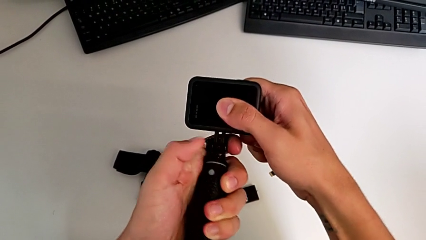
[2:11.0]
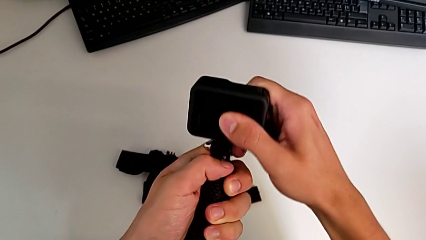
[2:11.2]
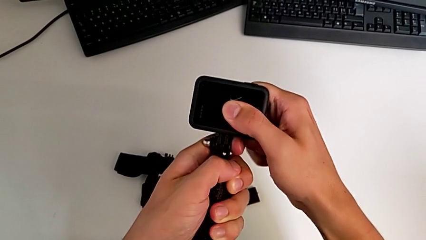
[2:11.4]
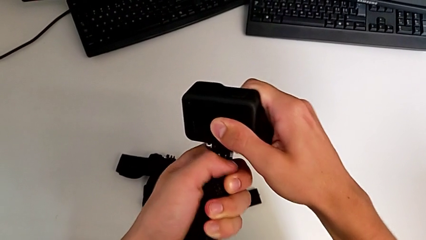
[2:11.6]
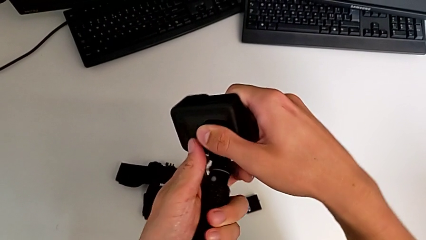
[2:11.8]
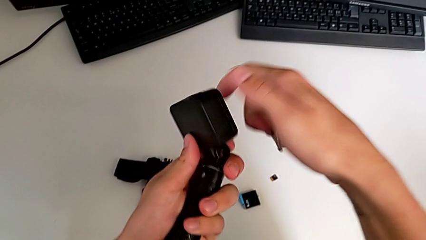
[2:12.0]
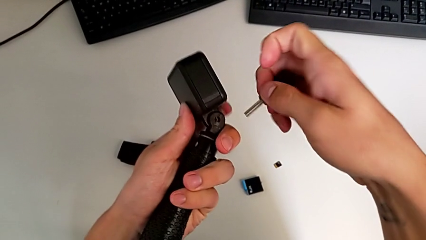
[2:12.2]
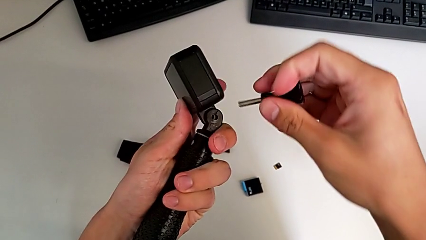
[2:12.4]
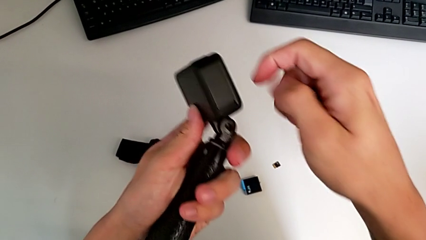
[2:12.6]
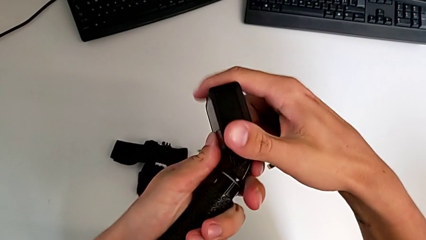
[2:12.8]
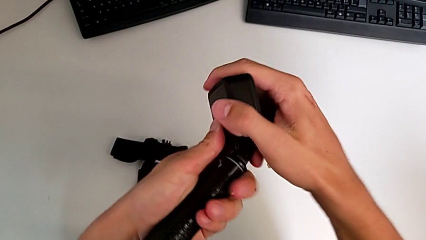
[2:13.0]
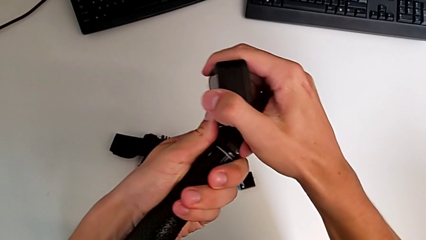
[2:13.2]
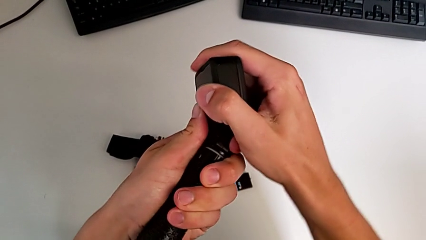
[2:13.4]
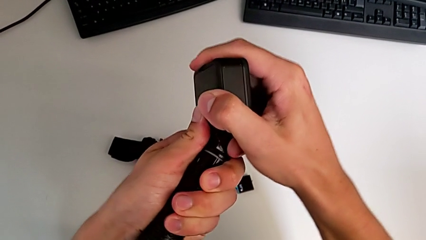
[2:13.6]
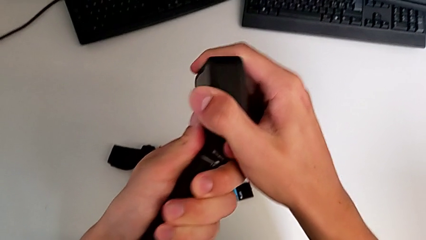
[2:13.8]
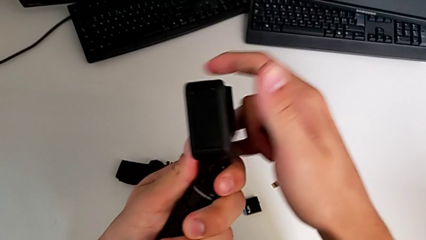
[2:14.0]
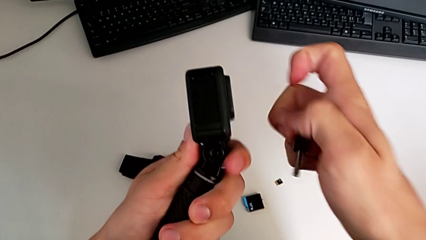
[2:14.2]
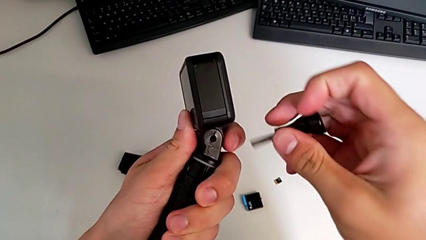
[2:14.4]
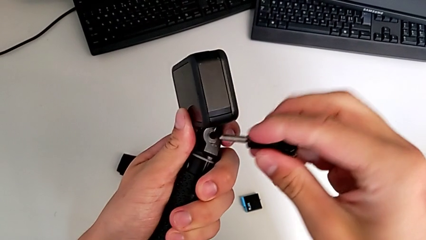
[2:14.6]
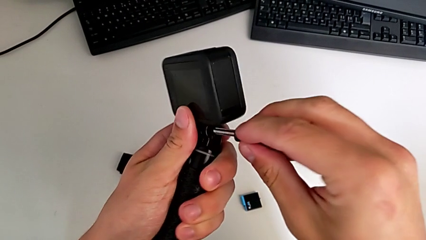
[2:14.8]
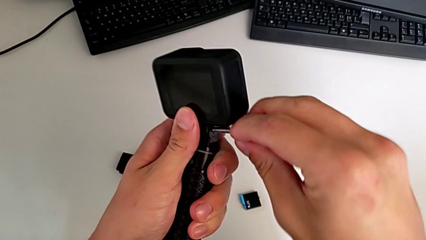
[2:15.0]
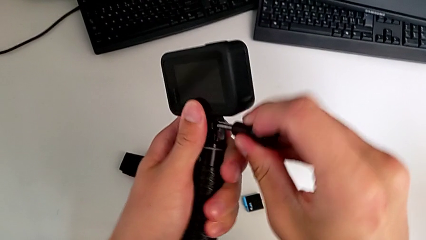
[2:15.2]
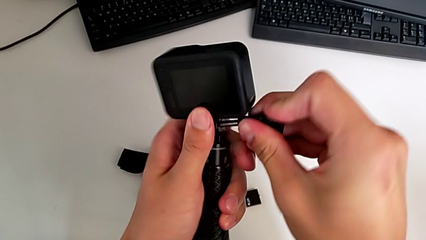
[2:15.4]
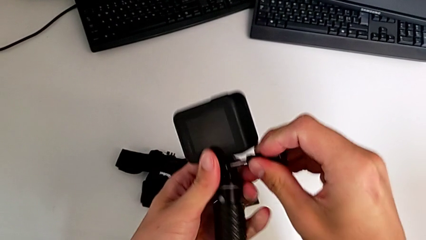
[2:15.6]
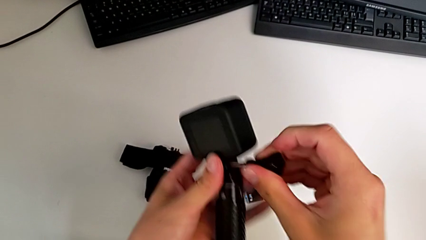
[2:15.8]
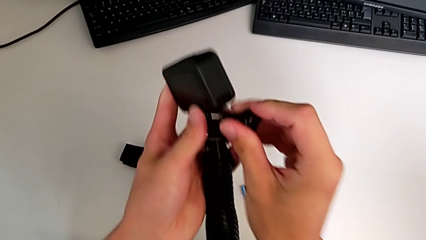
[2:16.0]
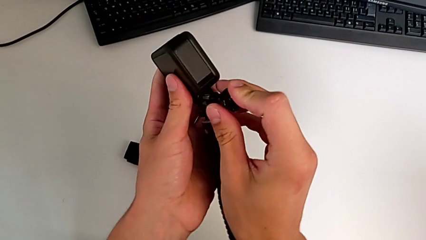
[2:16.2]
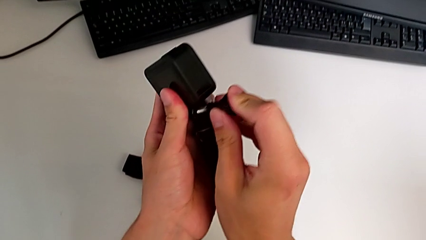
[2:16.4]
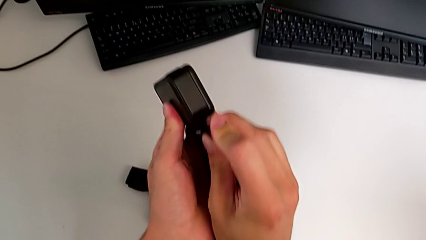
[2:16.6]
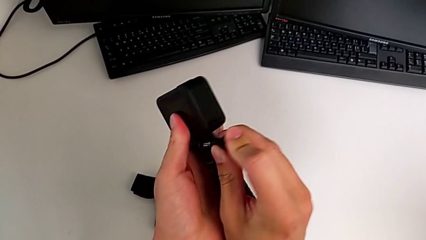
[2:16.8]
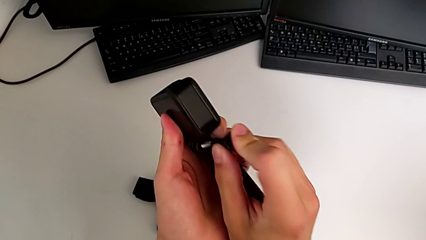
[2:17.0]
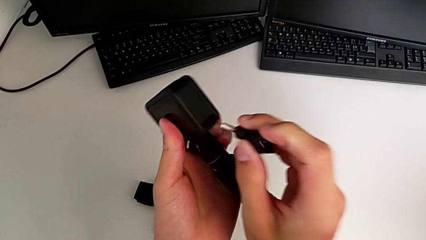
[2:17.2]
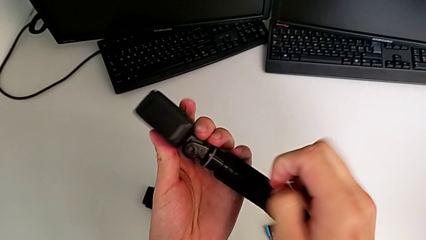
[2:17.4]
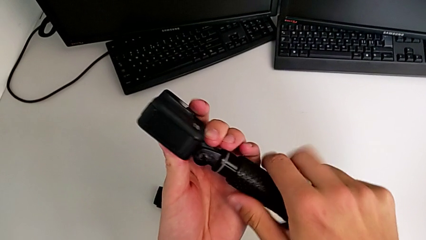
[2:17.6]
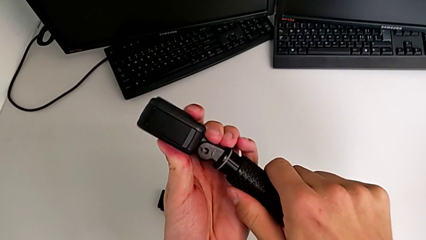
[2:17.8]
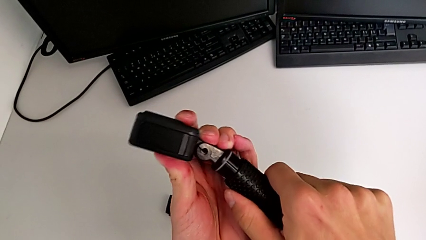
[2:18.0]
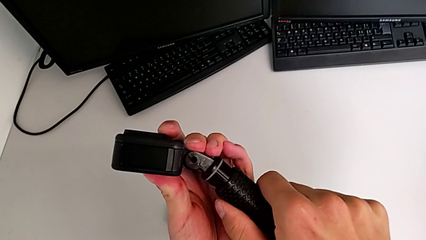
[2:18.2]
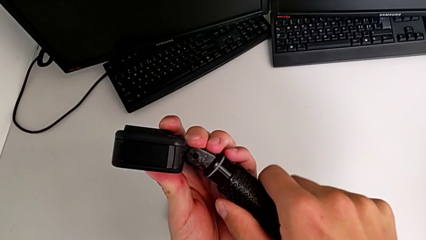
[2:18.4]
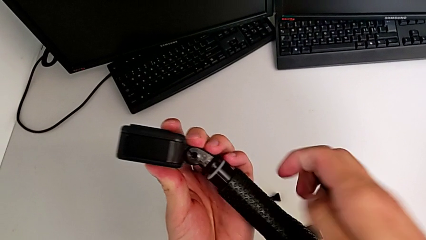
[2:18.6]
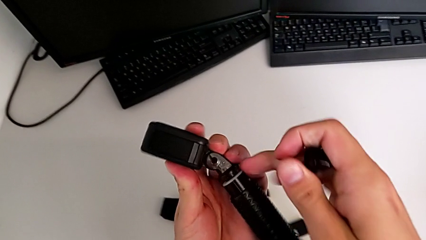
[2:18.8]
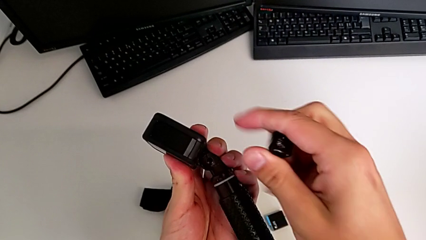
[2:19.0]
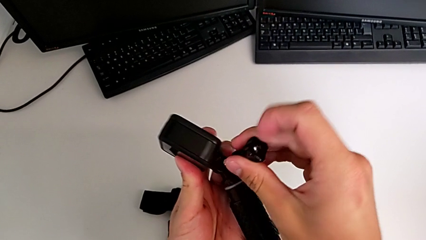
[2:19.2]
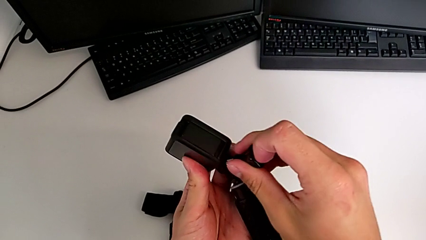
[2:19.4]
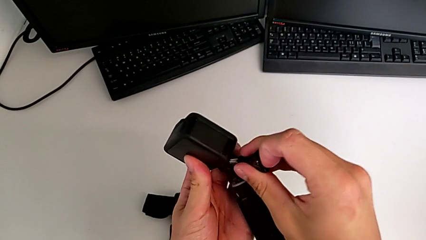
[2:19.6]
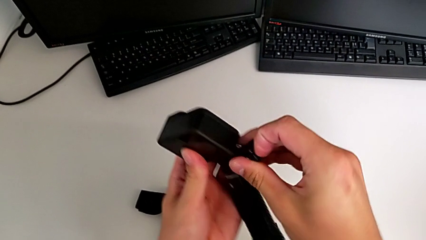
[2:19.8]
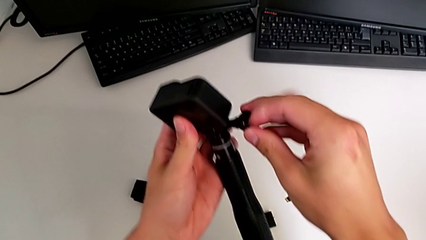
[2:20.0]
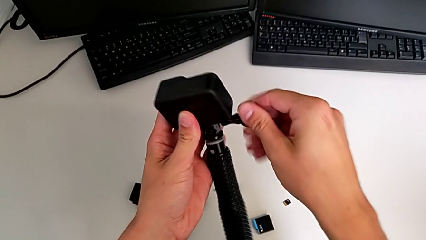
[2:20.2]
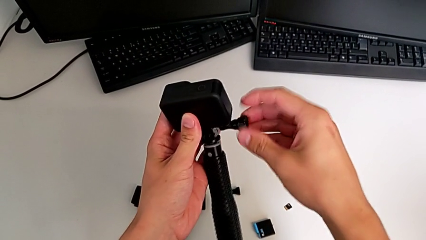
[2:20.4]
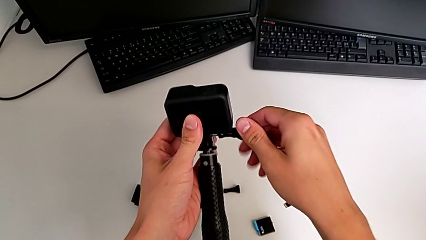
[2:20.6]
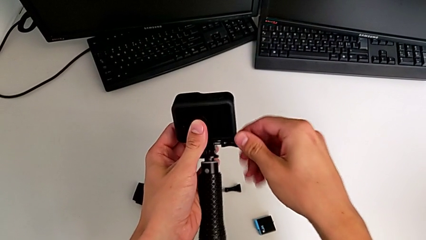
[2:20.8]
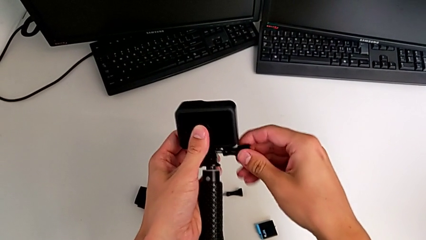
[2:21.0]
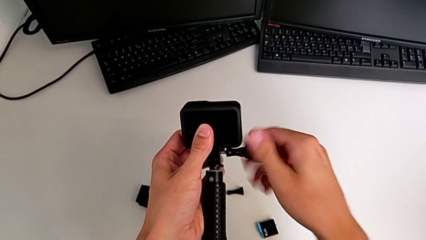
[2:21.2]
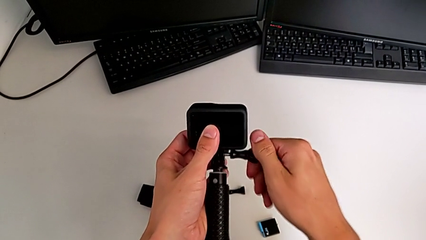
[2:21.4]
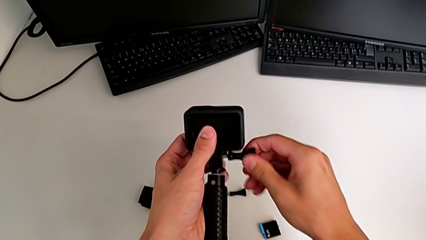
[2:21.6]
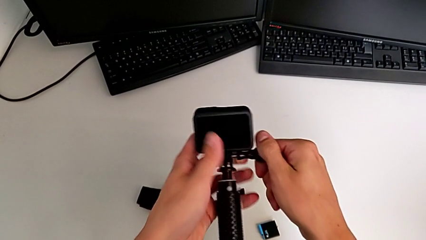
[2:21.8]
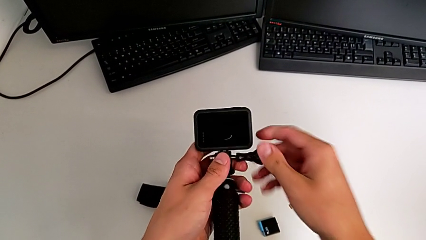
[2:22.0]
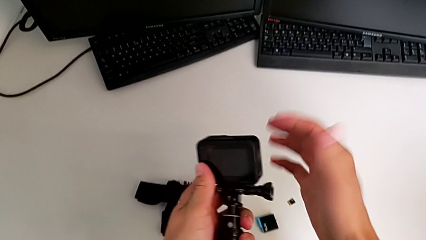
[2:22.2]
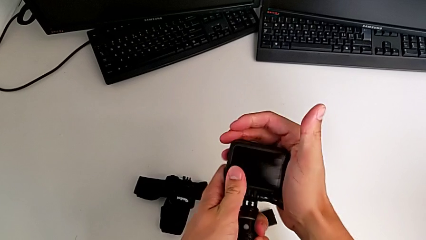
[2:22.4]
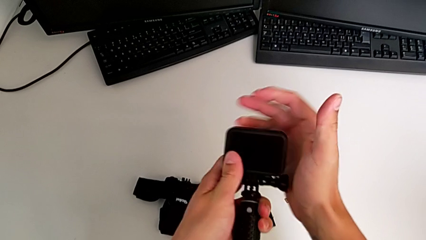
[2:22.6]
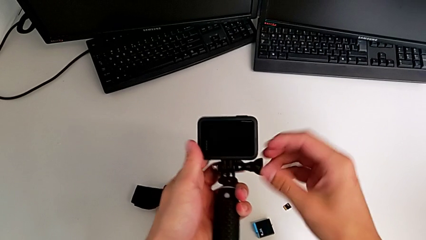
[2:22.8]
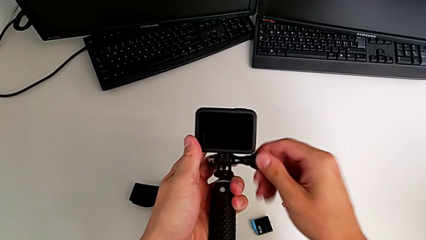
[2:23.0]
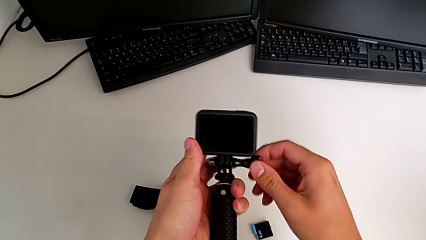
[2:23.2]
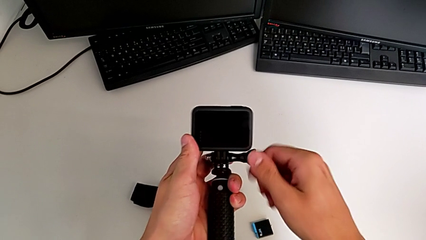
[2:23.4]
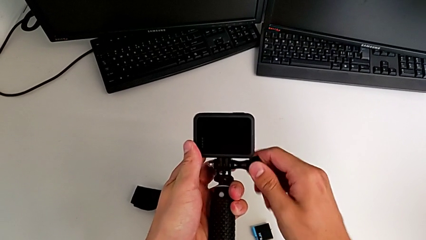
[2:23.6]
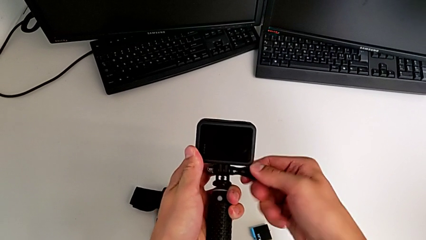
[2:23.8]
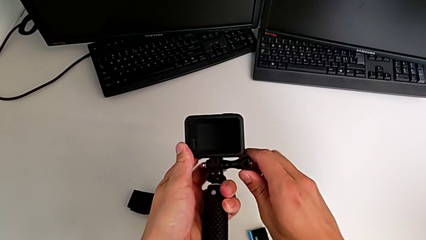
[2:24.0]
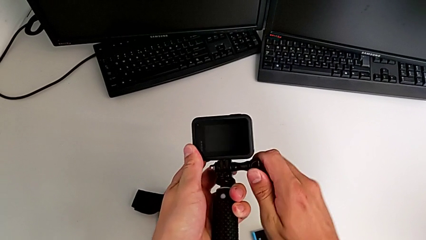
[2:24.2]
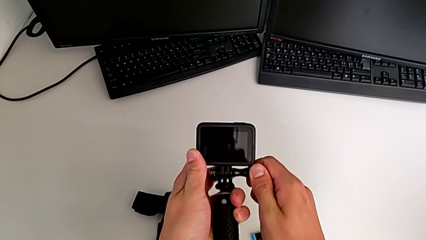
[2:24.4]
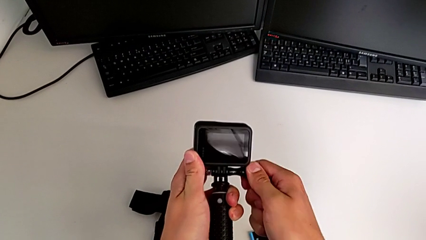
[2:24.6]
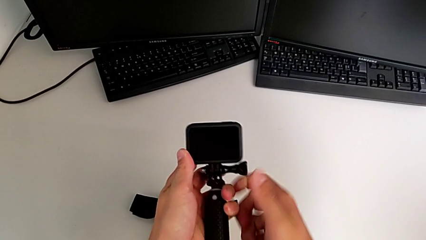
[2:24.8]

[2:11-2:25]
The camera wearer is exchanging the strap for the handheld grip. They turn the left GoPro, assemble the GoPro and screw the tripod.

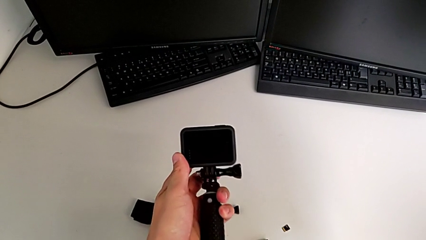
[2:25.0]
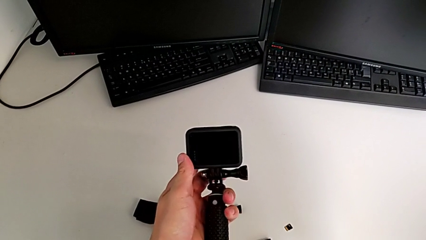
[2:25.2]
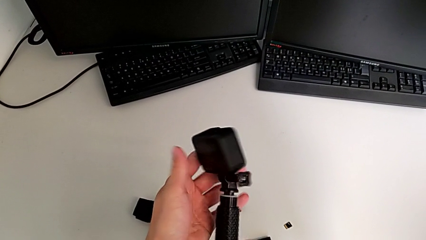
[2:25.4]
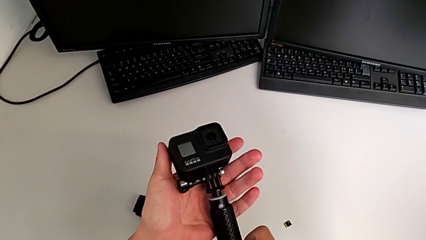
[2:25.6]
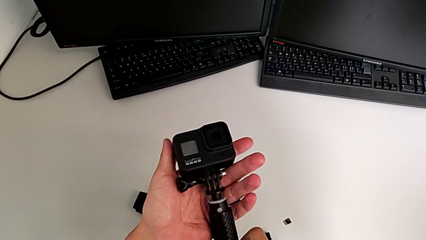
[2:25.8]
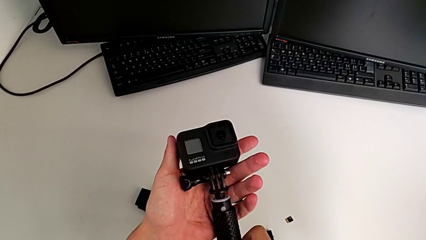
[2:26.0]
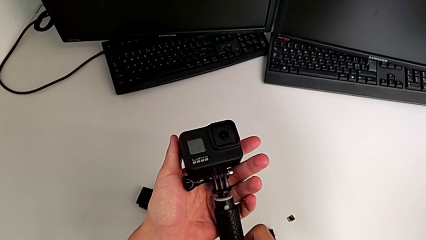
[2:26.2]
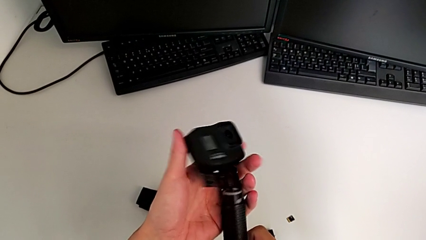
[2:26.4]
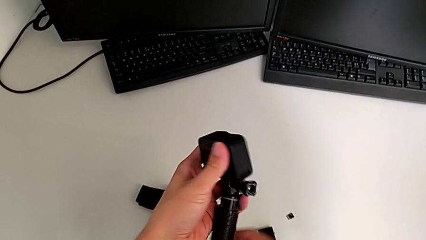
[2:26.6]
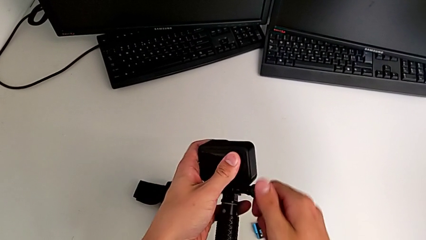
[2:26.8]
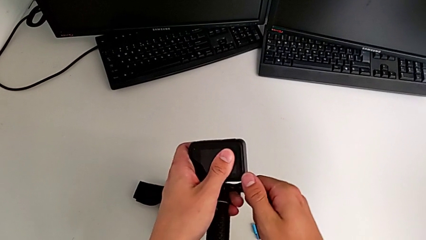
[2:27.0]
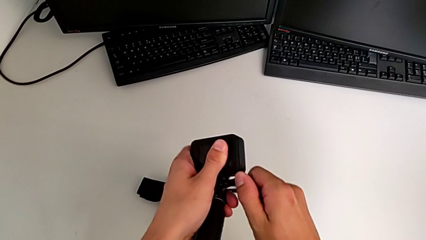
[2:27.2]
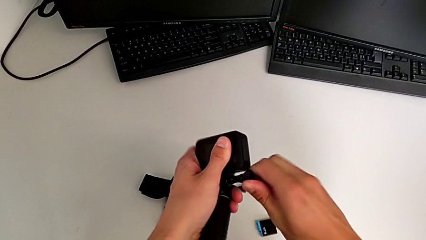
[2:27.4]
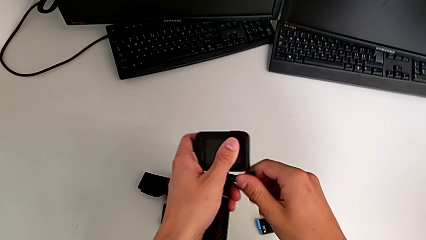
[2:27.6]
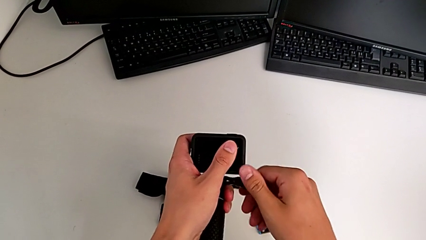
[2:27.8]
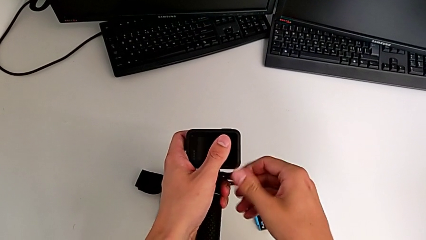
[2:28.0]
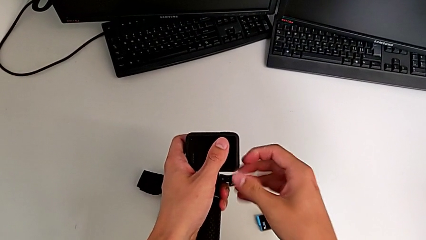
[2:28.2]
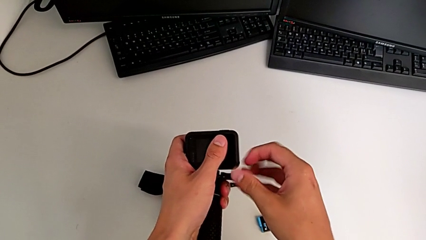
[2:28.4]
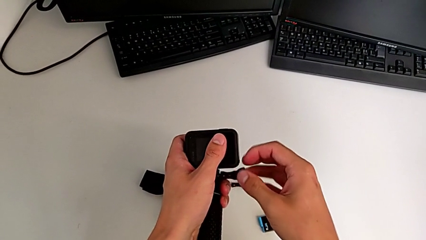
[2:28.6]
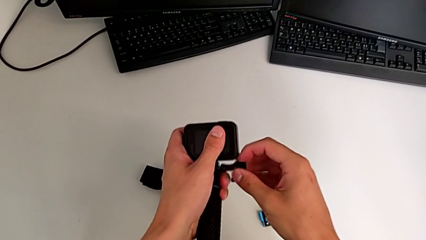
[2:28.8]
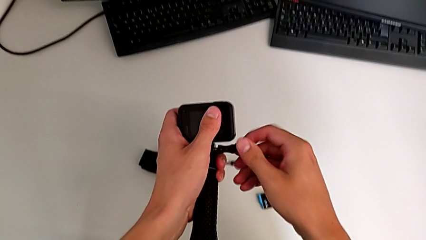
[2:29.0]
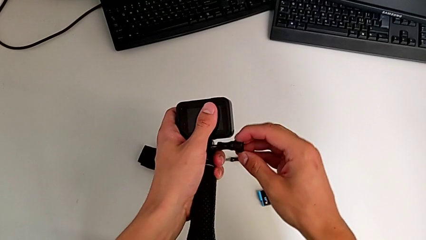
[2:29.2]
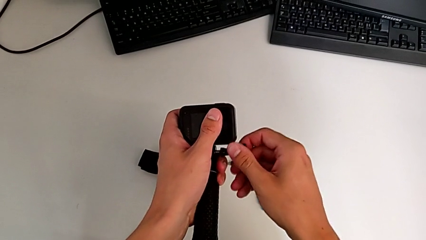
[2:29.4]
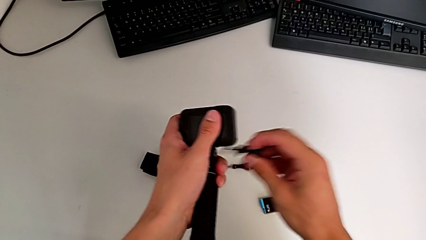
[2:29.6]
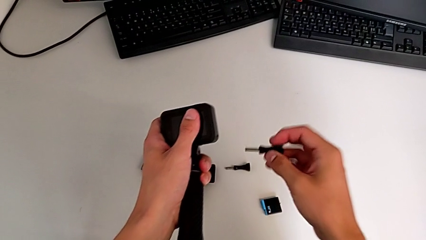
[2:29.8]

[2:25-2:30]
The camera wearer is disassembling the handheld grip from the GoPro. They flip the GoPro and unscrew the handheld grip.
